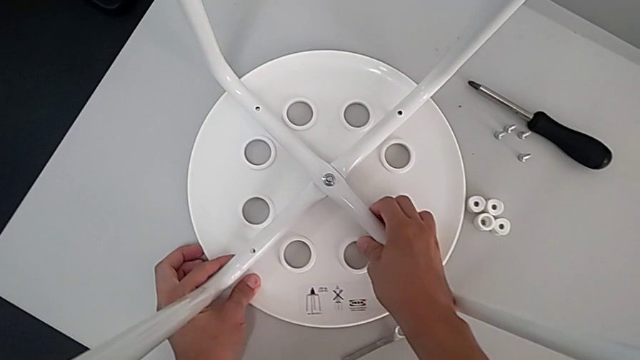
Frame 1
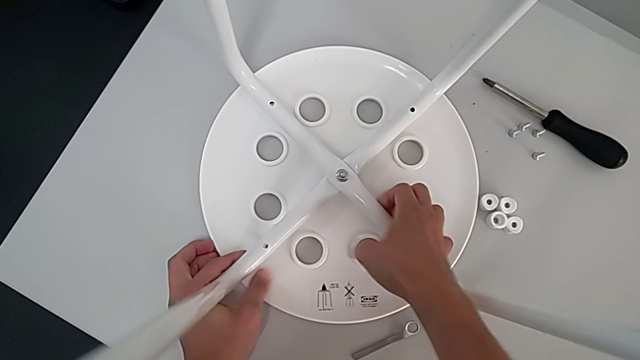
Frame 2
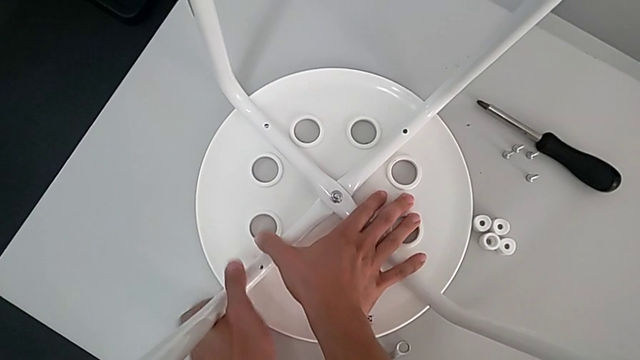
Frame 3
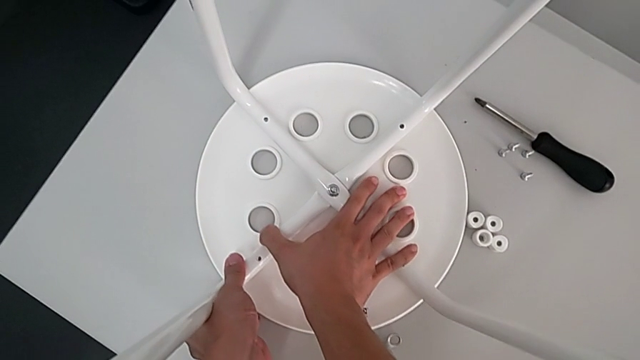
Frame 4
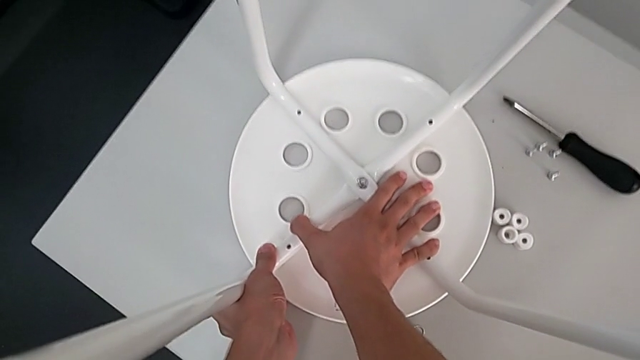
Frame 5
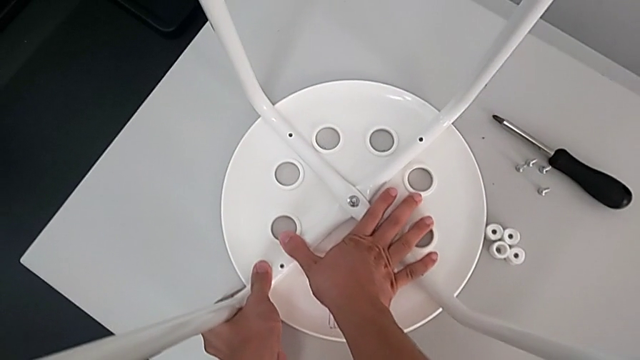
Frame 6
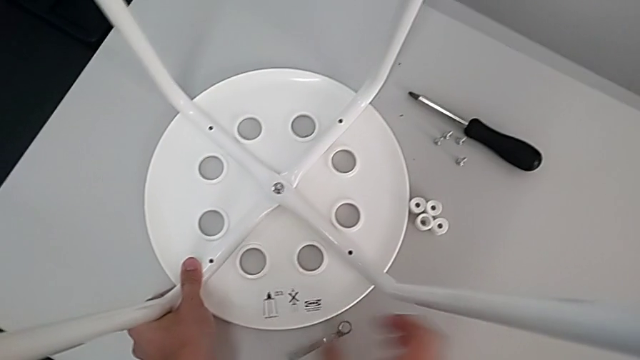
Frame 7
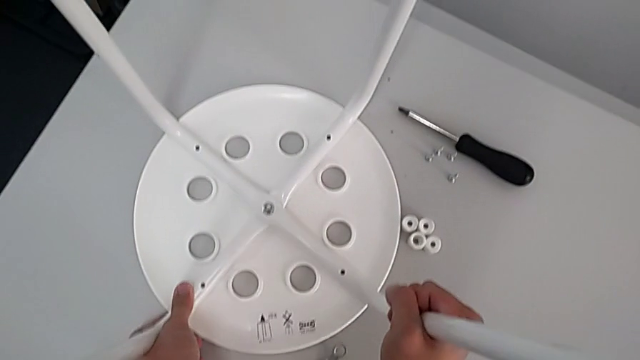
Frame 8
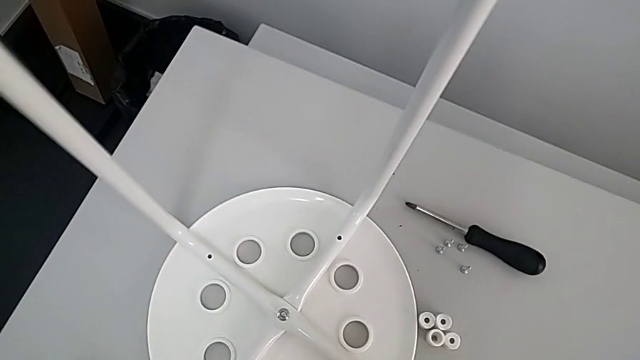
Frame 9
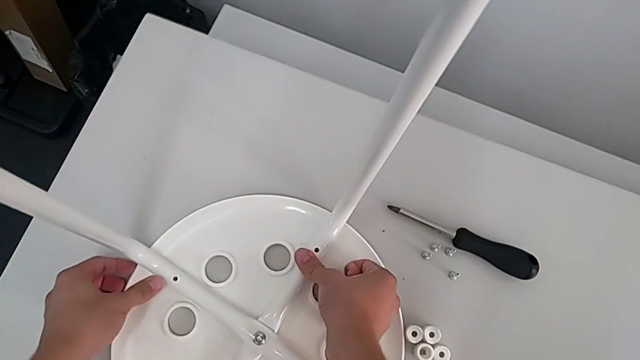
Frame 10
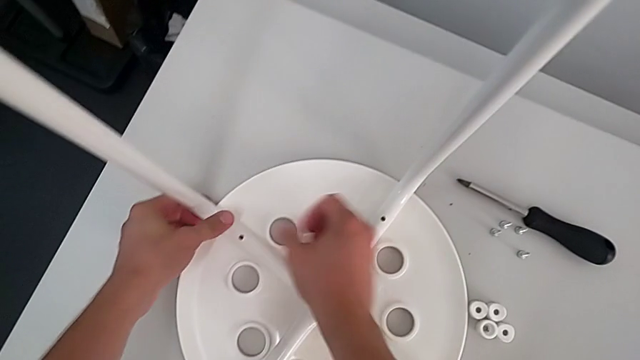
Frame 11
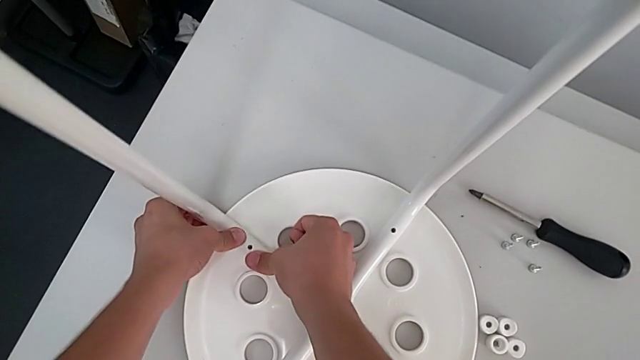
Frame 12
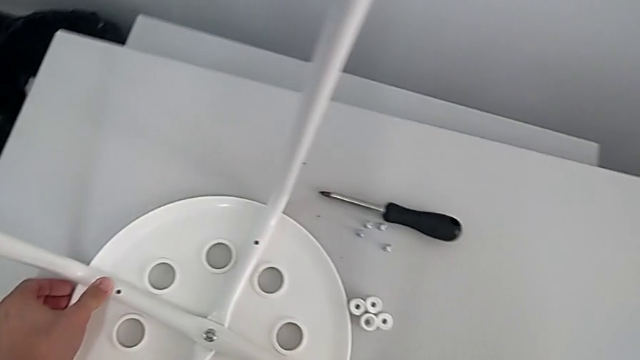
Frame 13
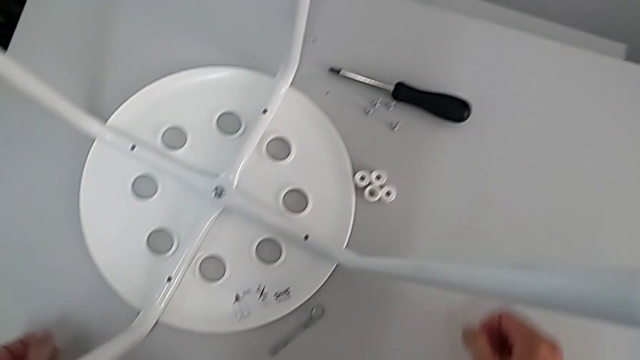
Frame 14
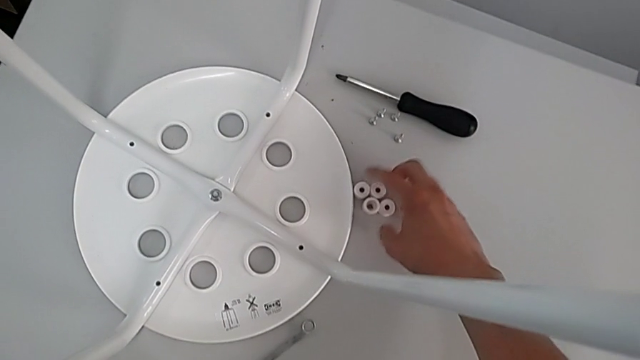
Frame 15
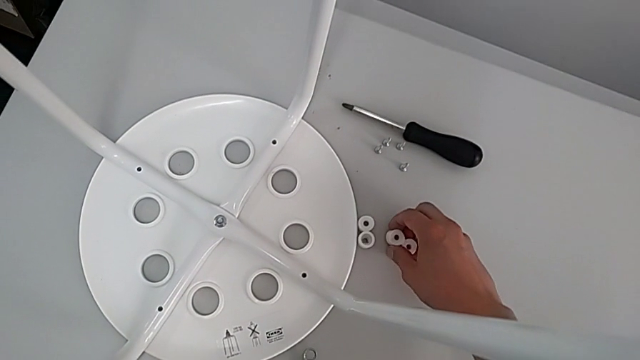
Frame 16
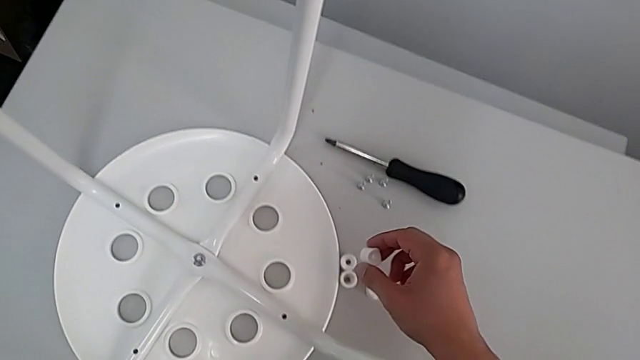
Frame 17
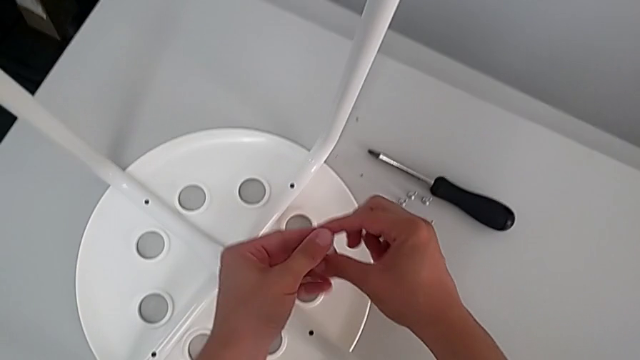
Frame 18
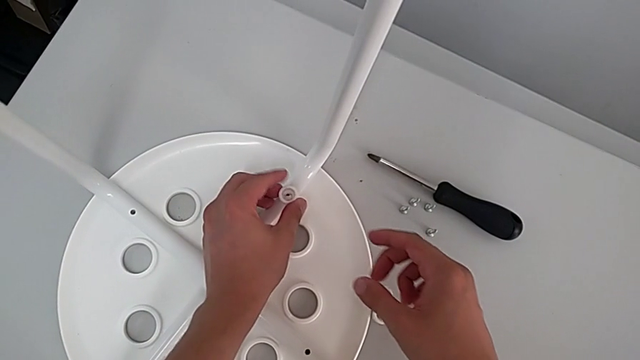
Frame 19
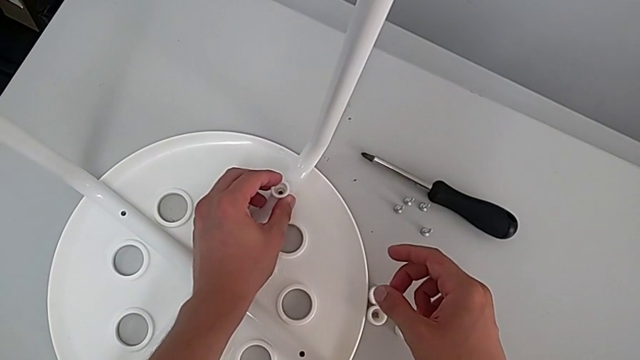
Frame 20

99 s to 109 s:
The camera wearer is assembling the leg into the seat. They inspect the seat, grab the first washer, grab the washer and place it.

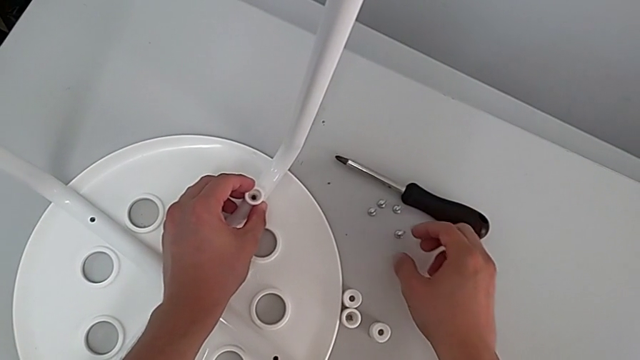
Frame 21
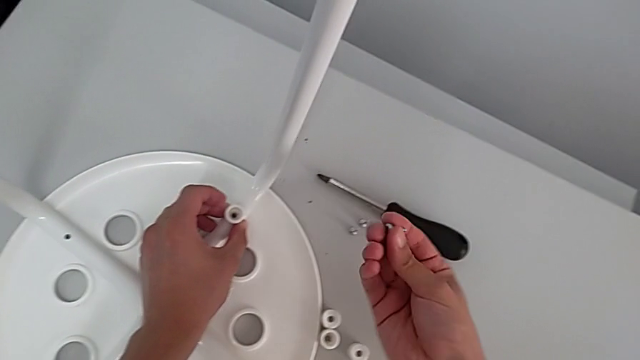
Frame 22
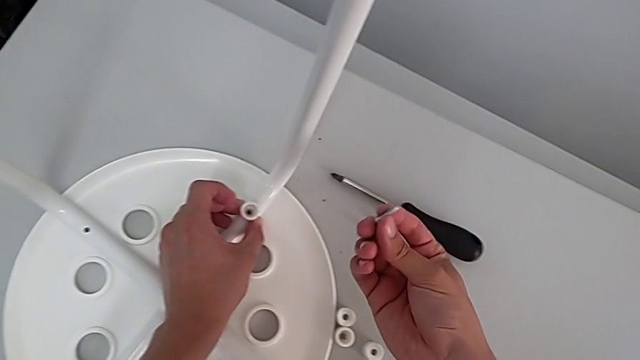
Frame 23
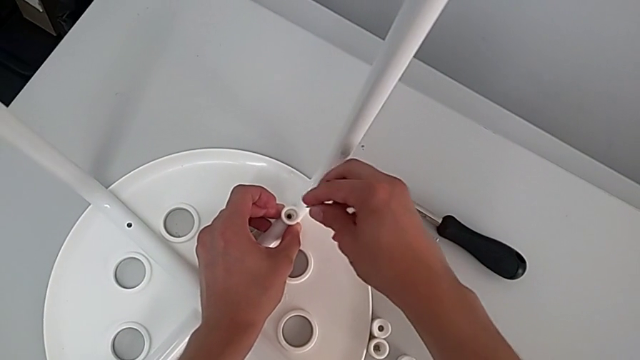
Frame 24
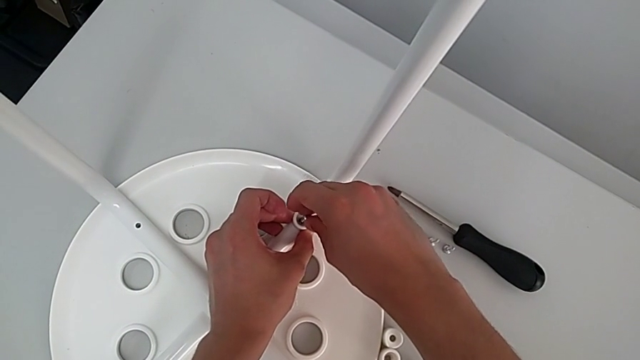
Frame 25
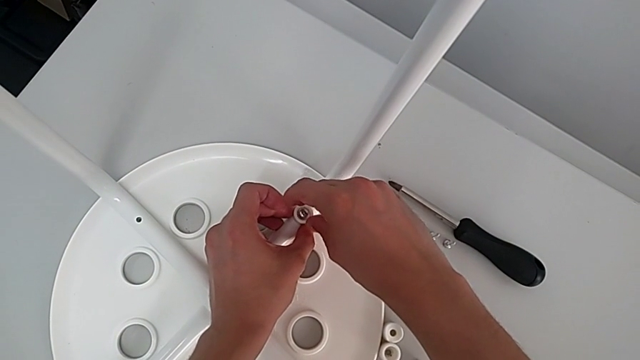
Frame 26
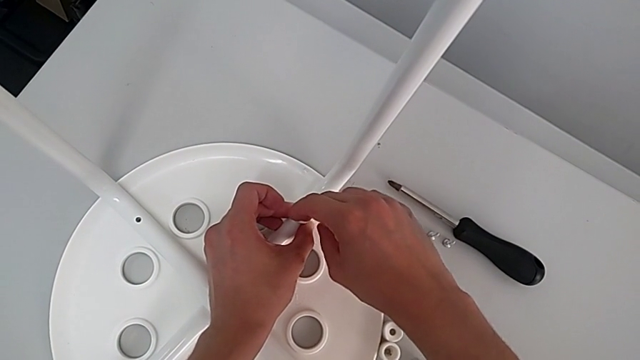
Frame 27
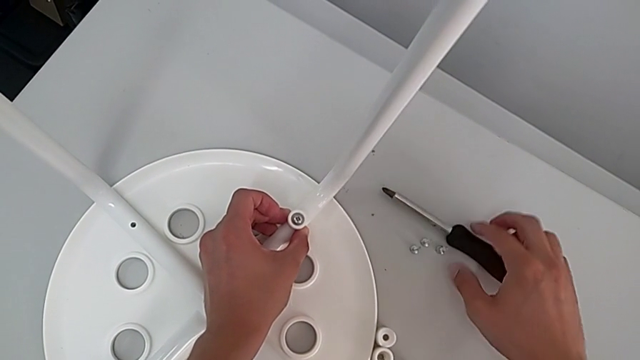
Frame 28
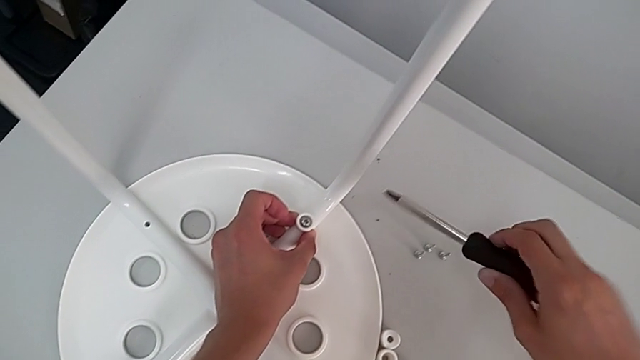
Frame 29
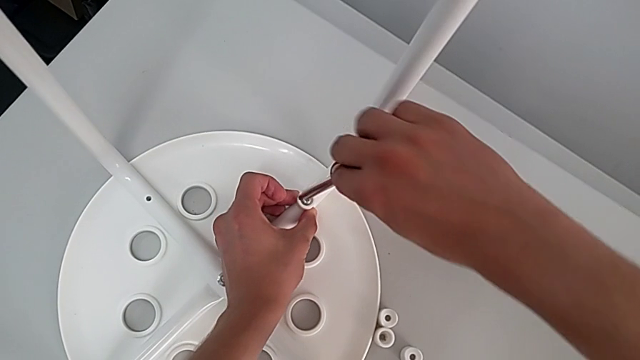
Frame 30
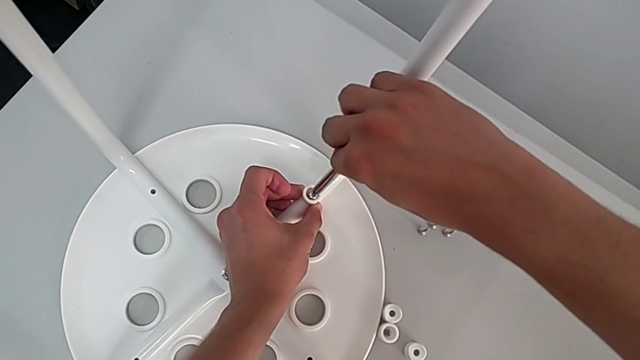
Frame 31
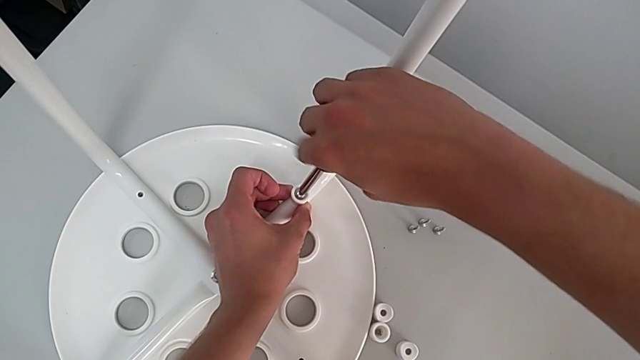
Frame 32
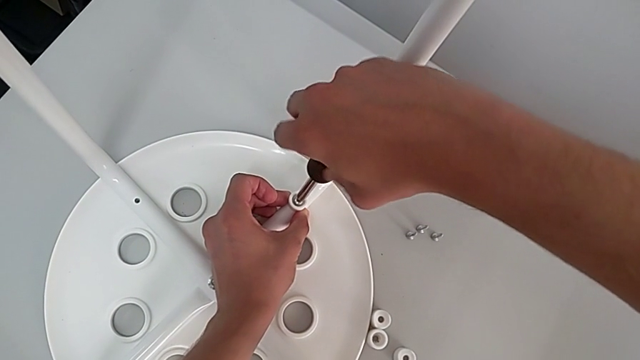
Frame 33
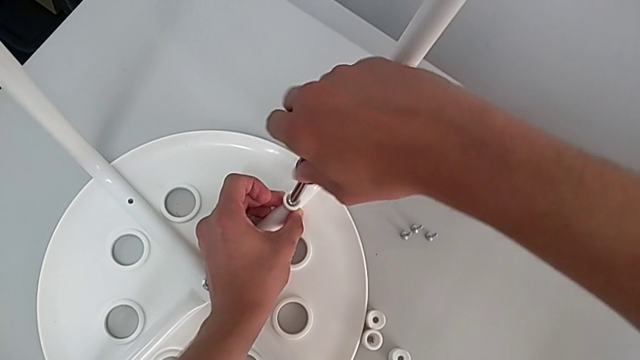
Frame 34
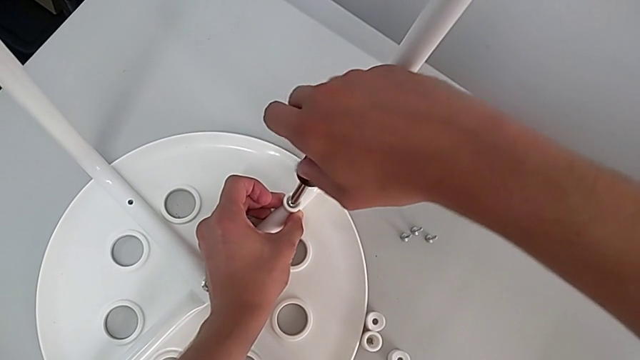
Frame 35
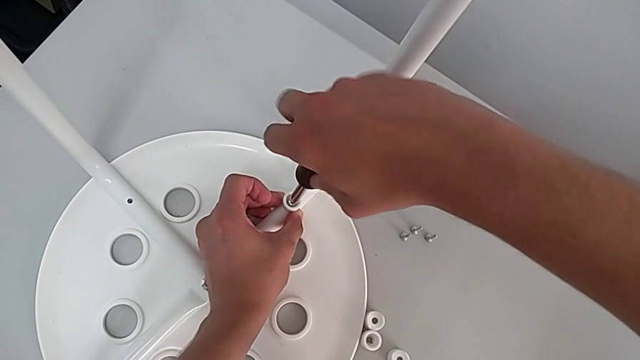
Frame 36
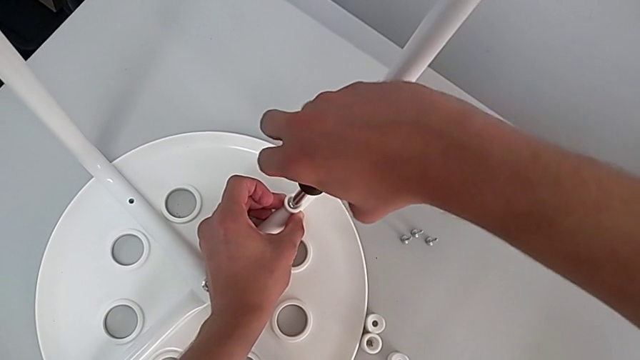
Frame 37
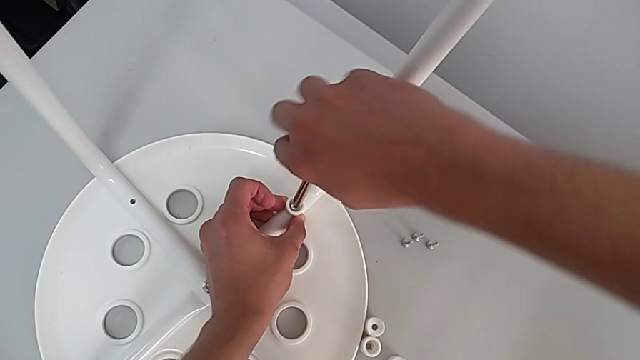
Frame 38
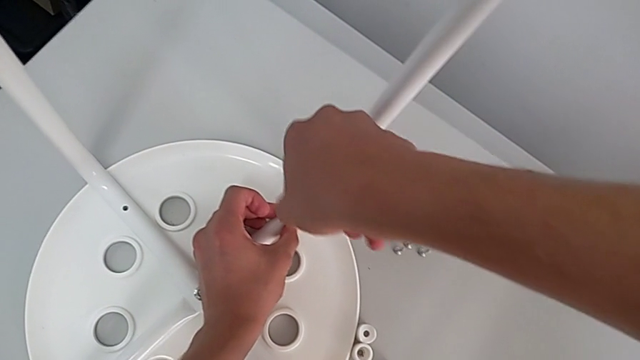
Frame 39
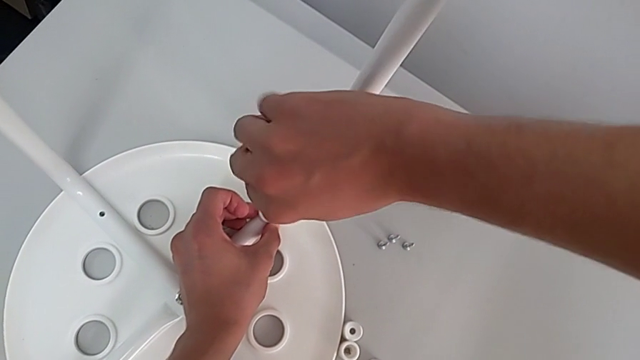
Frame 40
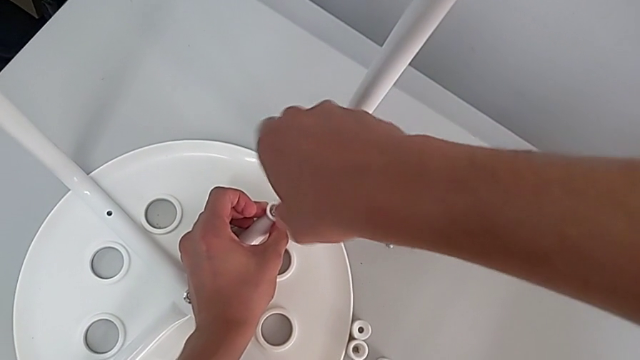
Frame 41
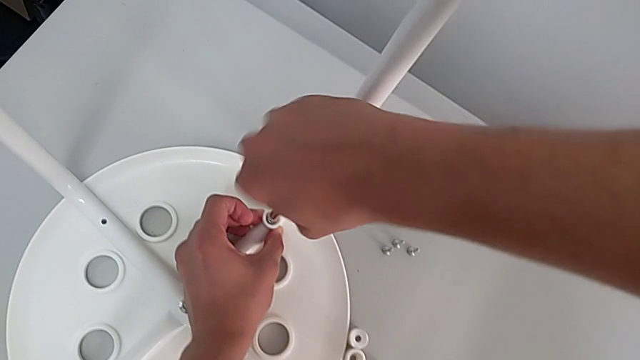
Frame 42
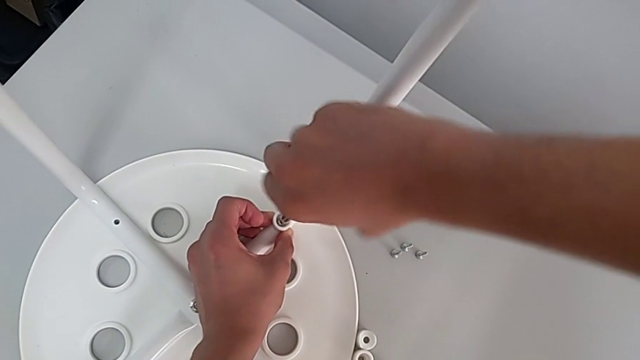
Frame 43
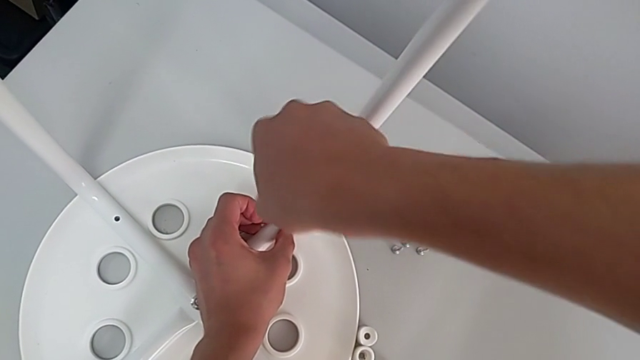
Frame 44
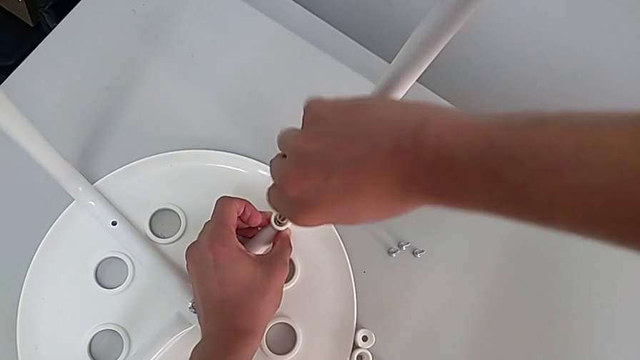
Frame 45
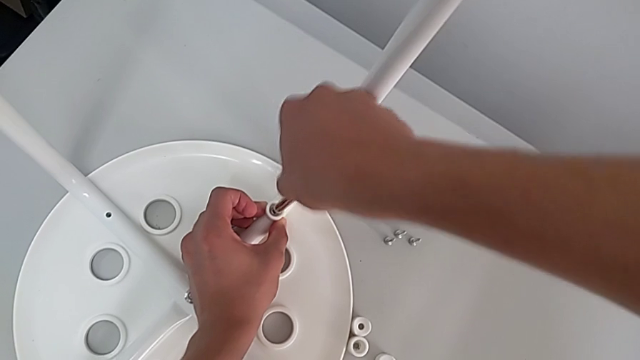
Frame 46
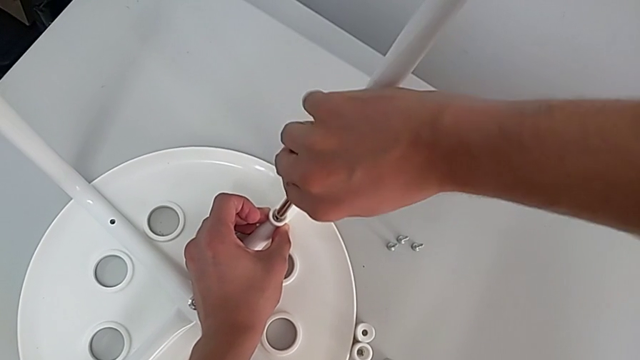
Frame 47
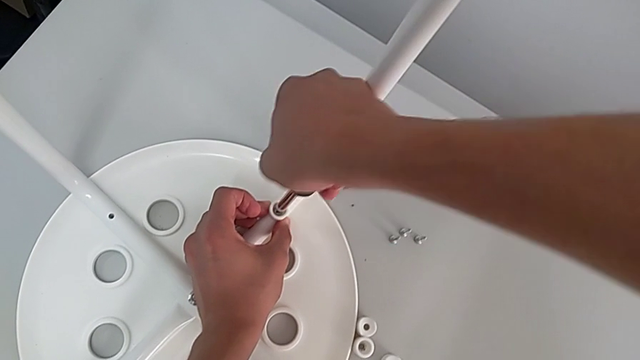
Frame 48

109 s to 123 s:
The camera wearer is assembling the leg into the seat. They grab the first screw, insert it, grab the screwdriver, insert it and begin to screw the screw.
